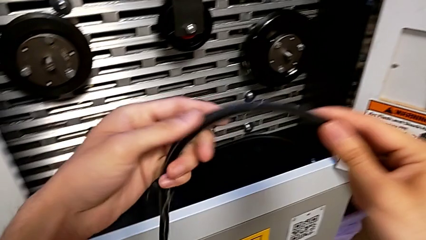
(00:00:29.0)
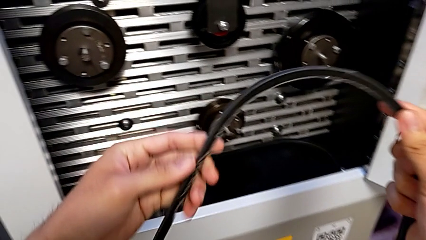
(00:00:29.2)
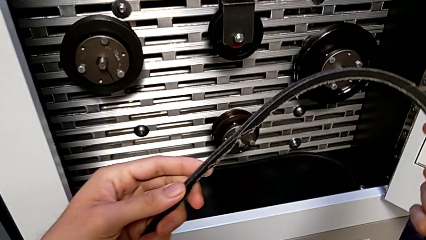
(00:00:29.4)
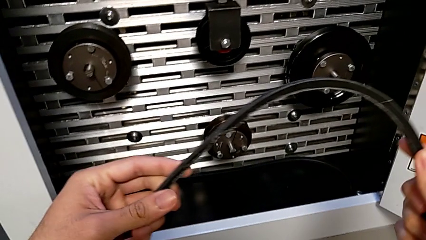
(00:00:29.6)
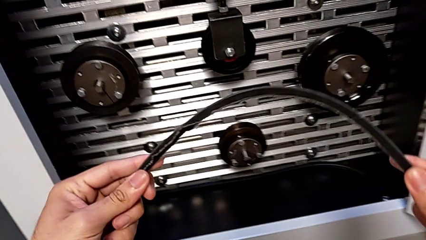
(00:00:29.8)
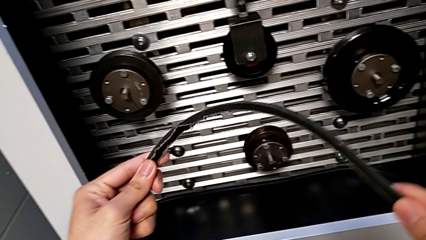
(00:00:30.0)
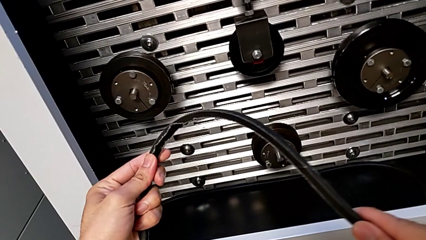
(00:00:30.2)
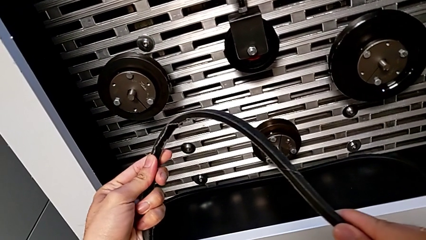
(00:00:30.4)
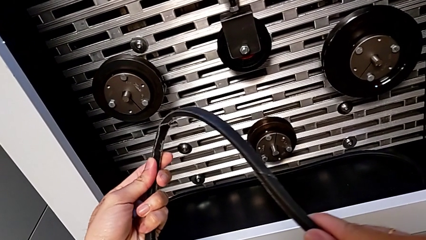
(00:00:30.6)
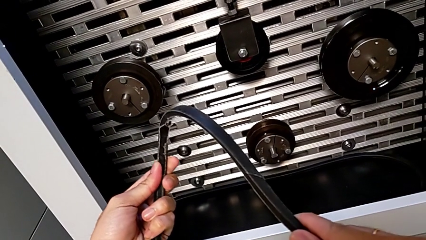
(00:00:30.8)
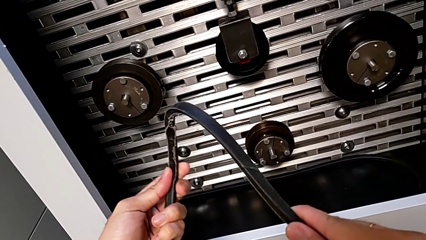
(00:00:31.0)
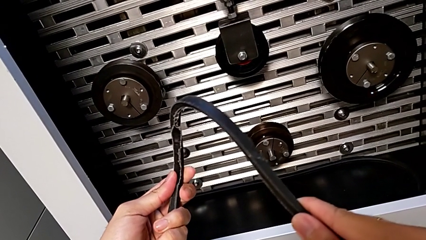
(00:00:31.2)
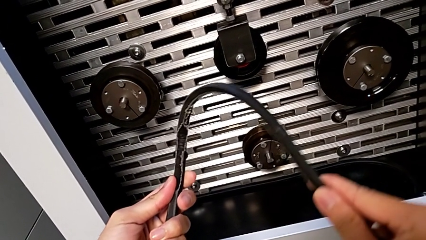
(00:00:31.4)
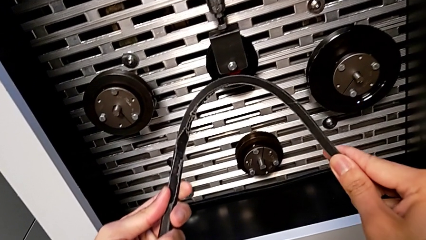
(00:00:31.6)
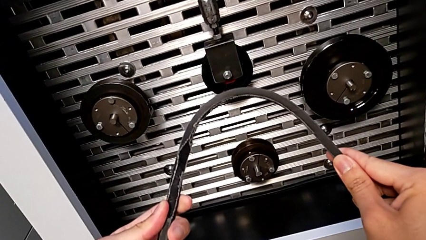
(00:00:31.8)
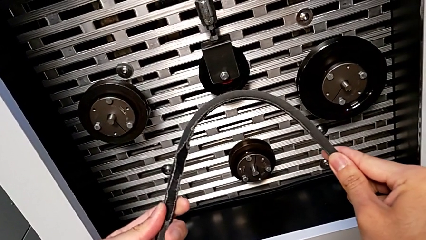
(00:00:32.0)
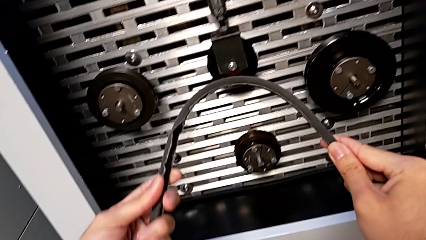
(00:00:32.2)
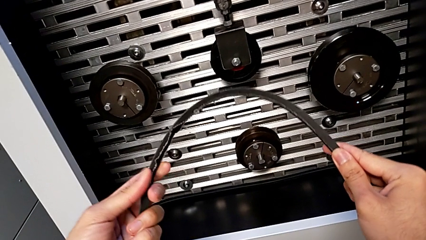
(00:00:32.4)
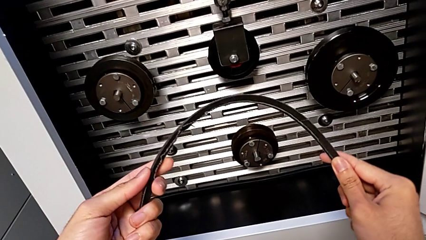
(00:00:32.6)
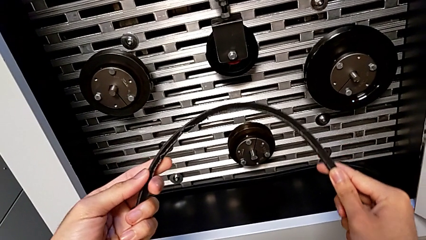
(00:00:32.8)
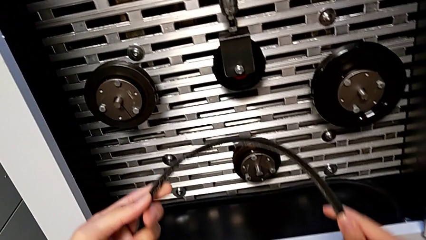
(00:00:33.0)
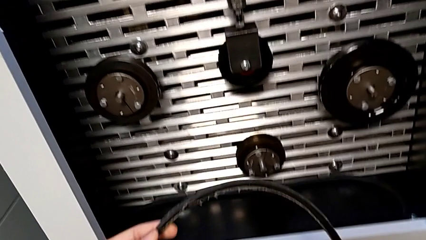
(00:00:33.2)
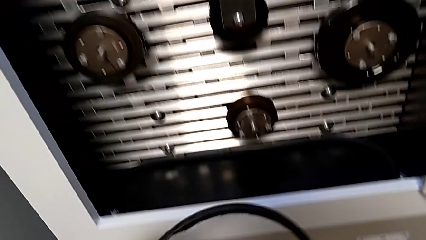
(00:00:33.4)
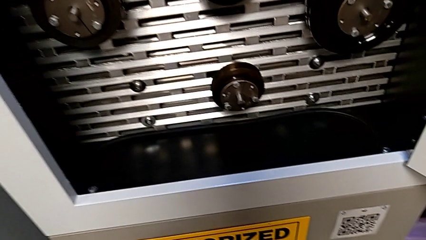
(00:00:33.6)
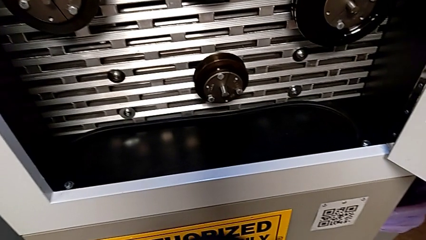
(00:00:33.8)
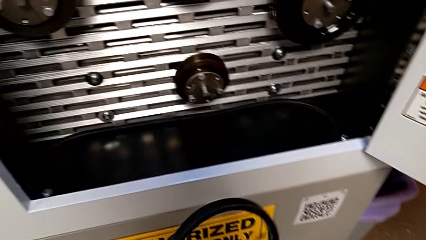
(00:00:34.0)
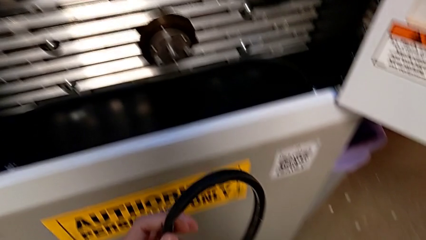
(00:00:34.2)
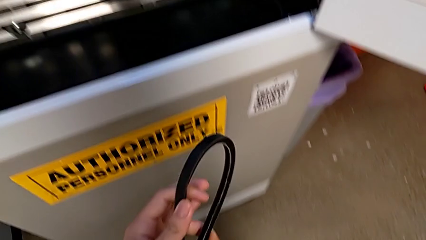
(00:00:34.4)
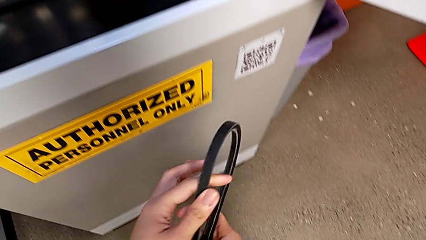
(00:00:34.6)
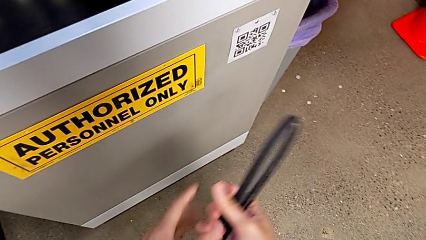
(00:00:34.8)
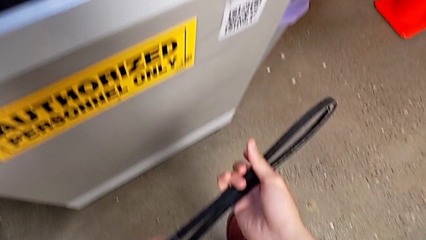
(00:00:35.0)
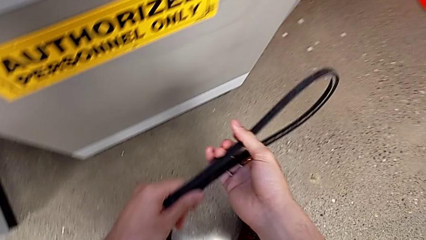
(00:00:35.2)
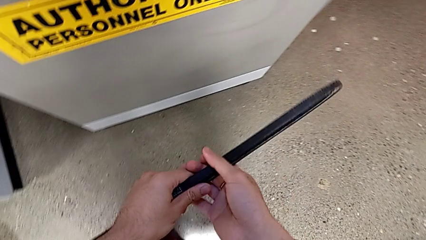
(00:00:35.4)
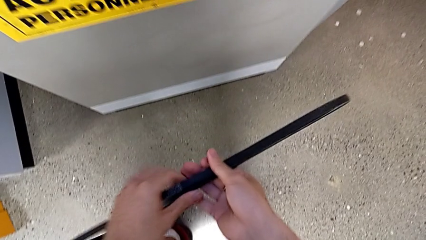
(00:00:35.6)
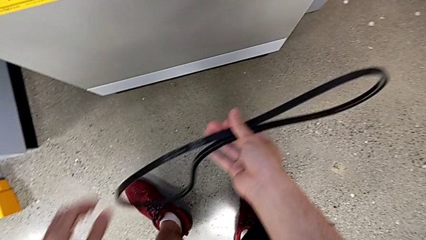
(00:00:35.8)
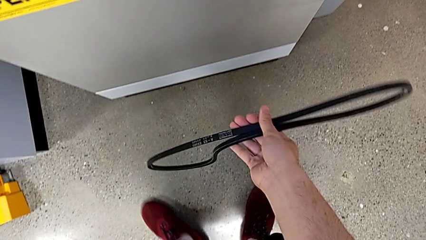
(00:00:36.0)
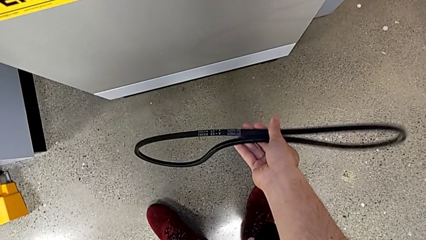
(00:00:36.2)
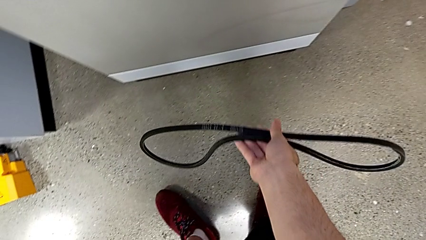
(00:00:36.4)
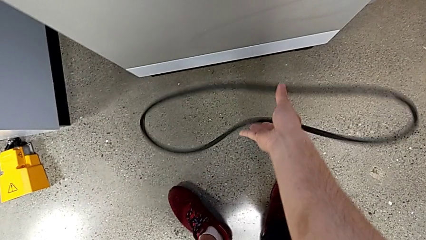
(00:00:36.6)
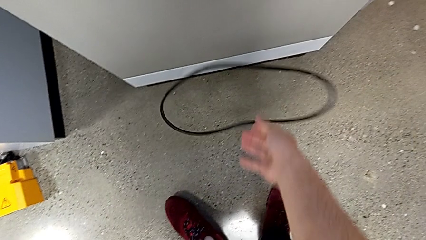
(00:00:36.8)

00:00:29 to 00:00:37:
The camera wearer is removing the old belt. They keep inspecting the old belt and drop the belt.

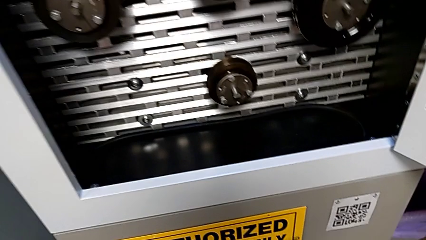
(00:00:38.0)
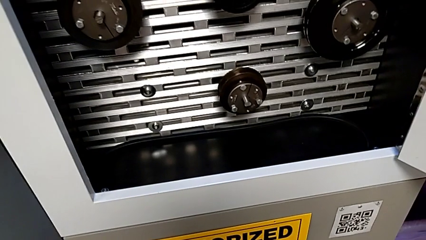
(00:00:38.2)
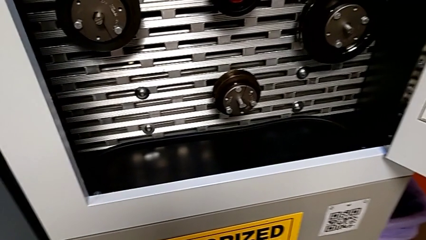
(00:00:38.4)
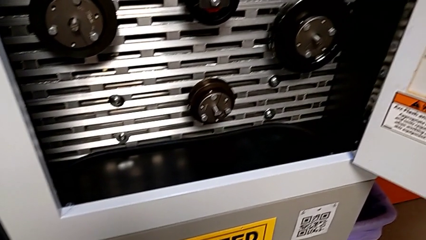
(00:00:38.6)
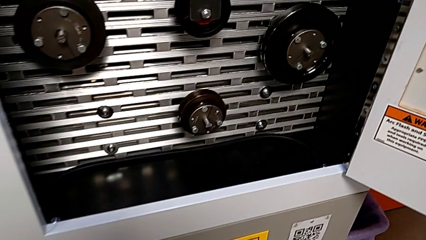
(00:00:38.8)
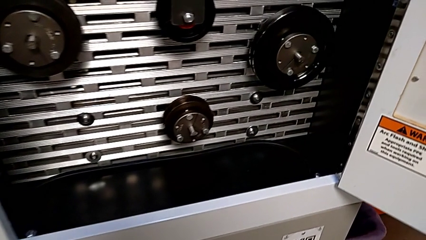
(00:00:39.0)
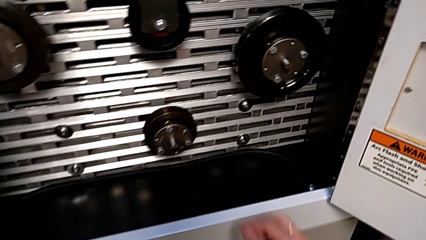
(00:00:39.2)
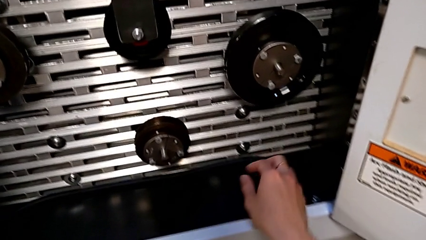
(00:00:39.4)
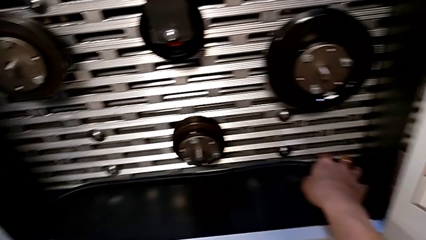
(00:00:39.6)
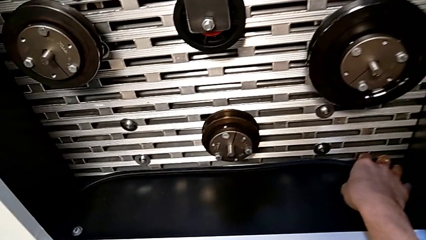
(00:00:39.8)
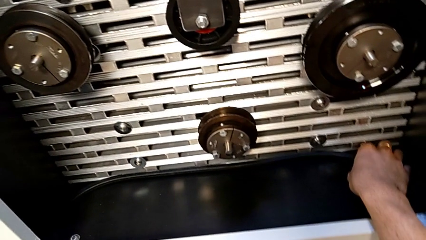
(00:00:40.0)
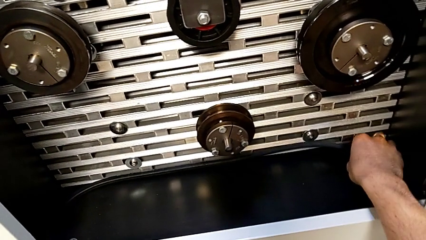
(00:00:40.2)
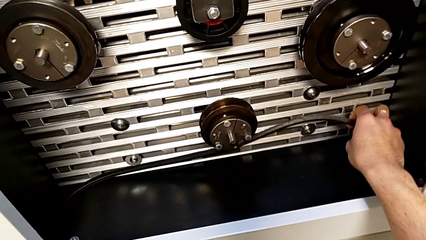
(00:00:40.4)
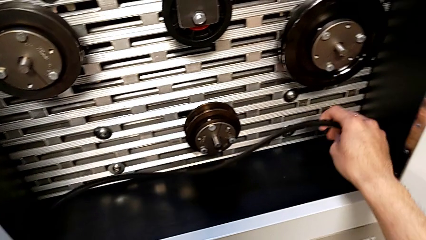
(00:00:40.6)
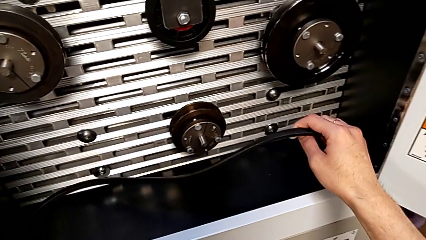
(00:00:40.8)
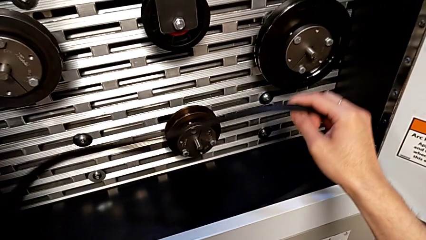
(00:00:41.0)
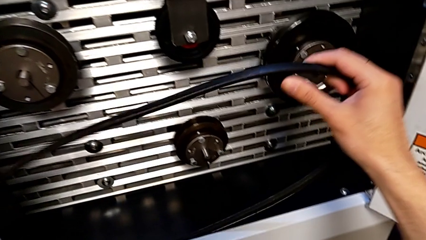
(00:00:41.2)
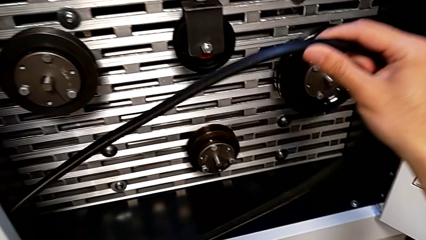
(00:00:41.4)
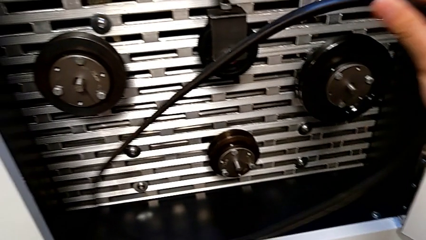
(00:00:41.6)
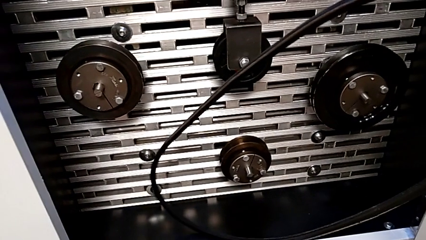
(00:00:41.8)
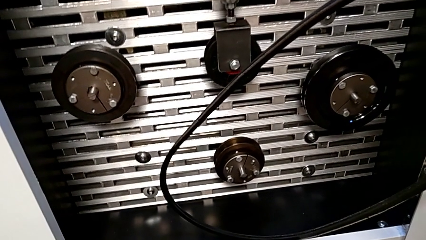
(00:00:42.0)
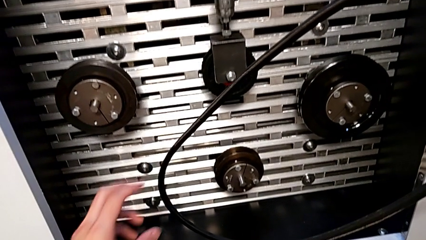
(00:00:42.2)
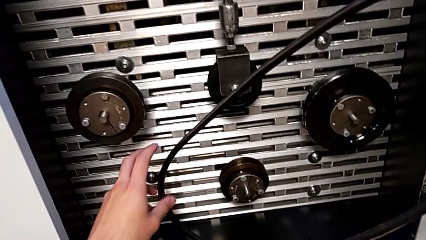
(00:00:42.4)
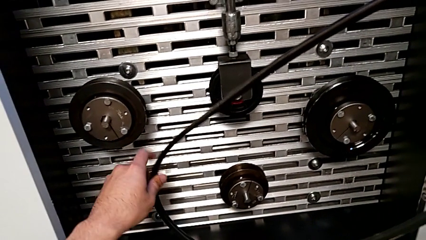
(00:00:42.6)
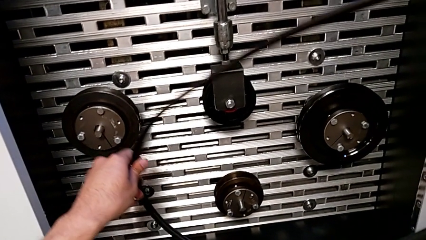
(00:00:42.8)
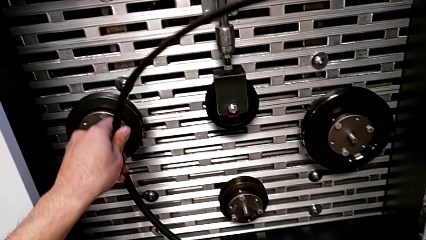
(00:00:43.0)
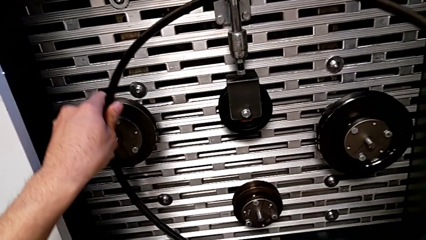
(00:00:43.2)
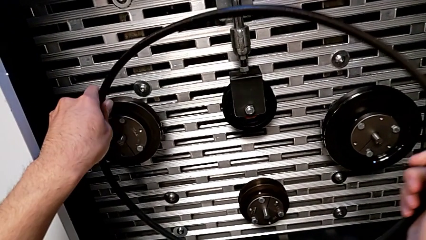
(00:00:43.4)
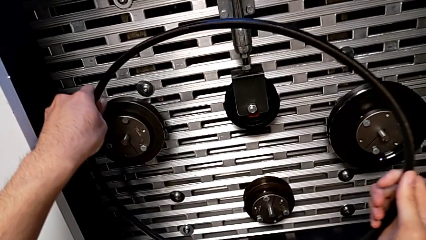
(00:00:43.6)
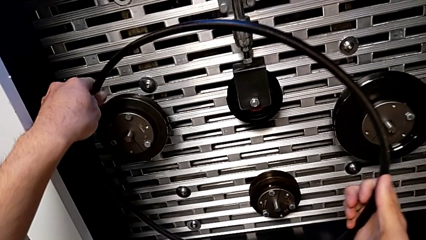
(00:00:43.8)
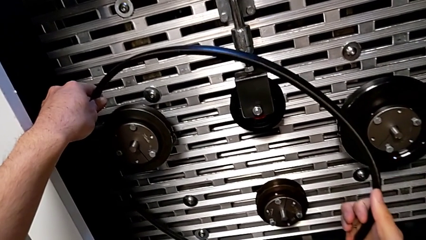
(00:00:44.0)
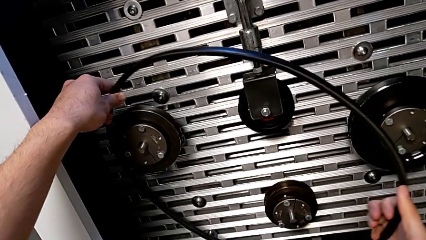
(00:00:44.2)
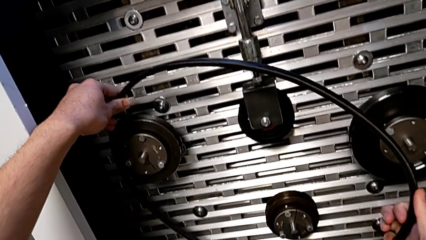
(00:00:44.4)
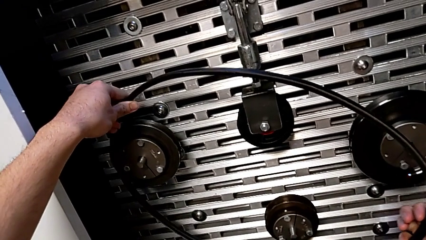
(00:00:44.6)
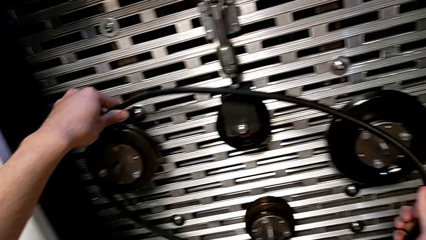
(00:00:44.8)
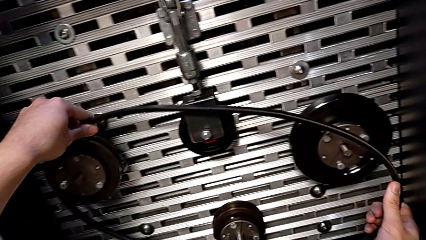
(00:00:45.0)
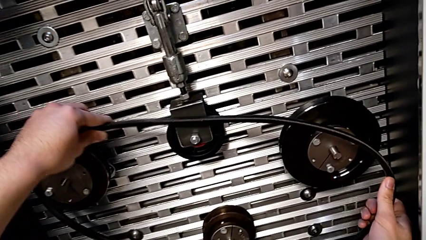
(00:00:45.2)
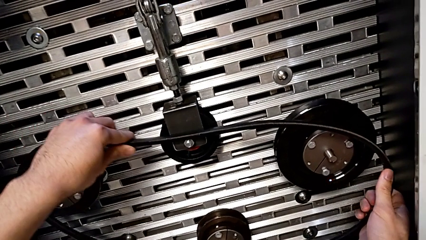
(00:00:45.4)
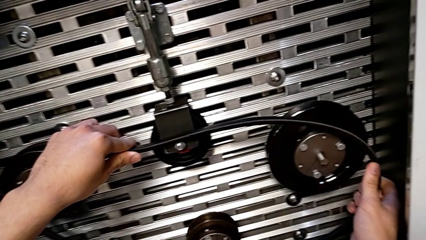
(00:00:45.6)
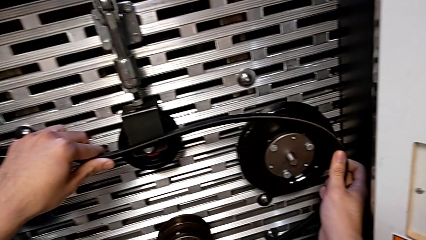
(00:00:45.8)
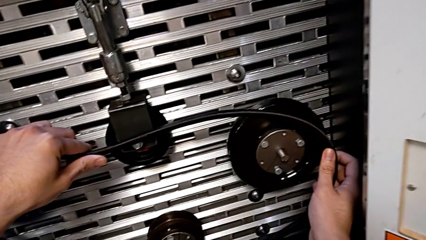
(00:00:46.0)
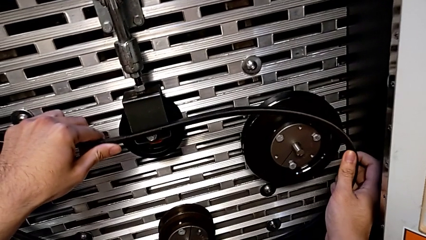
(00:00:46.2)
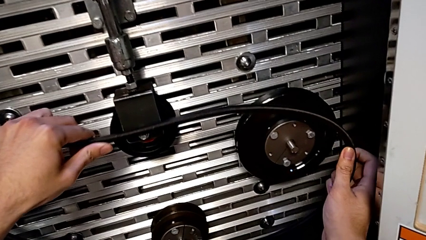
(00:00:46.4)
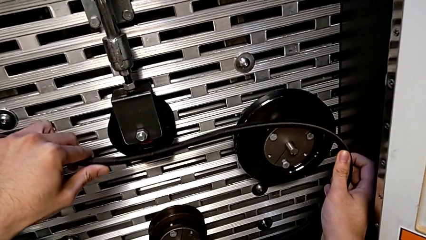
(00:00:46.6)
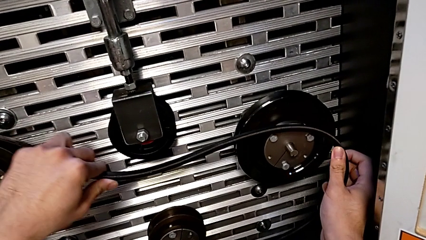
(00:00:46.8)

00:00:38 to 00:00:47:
The camera wearer is inserting the new belt into the S20 machine. They grab the new belt, lift the belt and begin to assemble the new belt.
